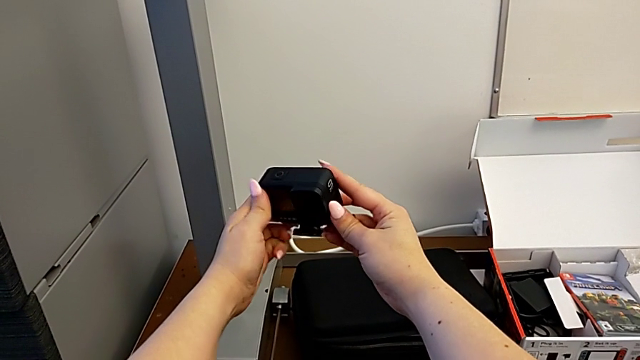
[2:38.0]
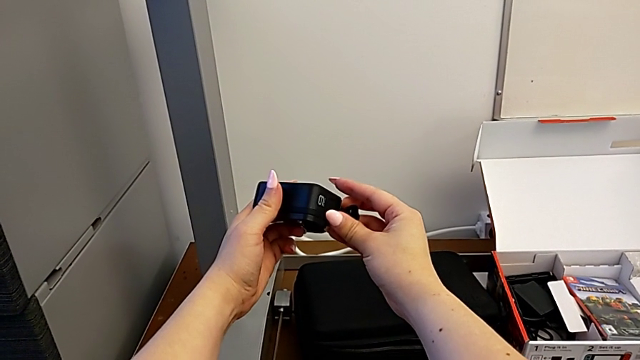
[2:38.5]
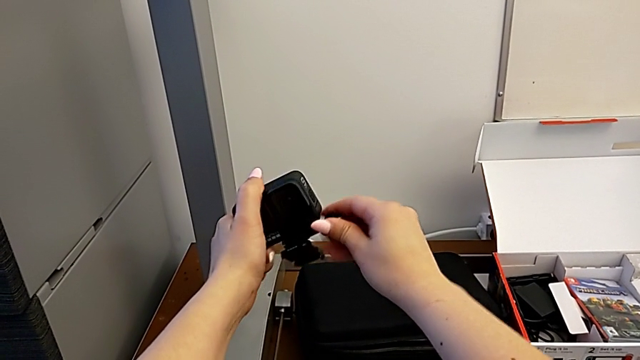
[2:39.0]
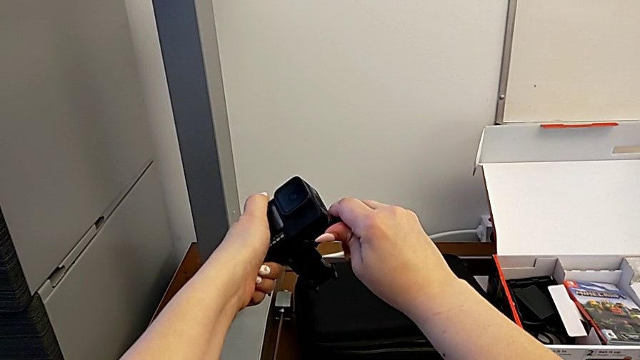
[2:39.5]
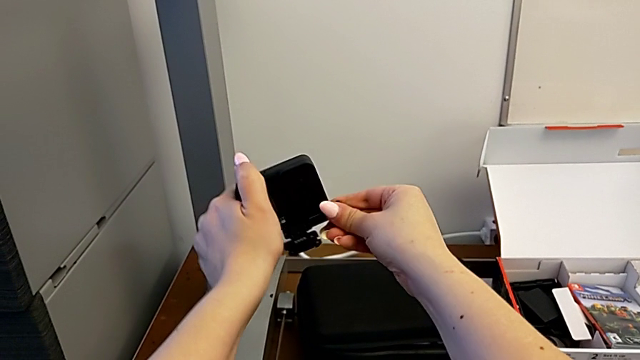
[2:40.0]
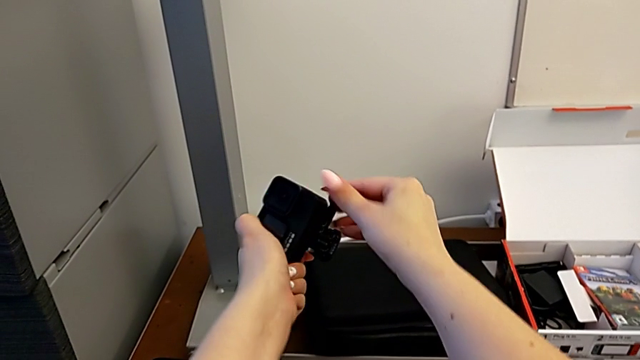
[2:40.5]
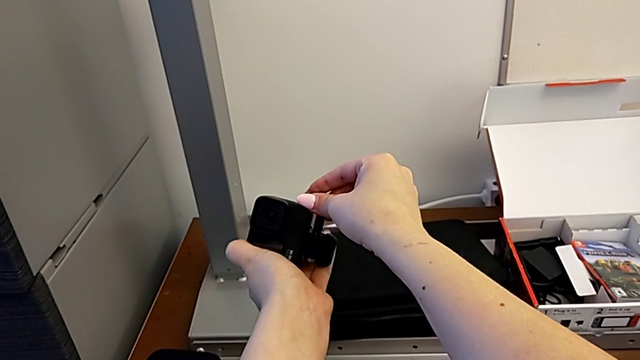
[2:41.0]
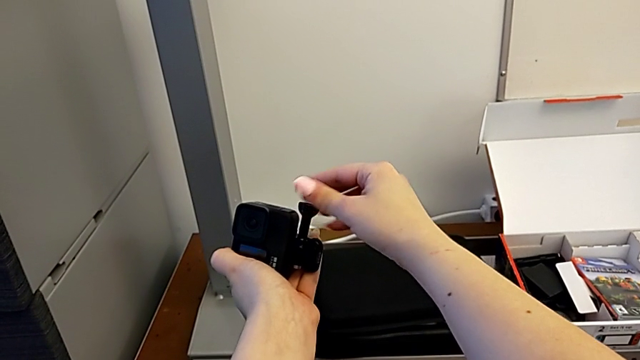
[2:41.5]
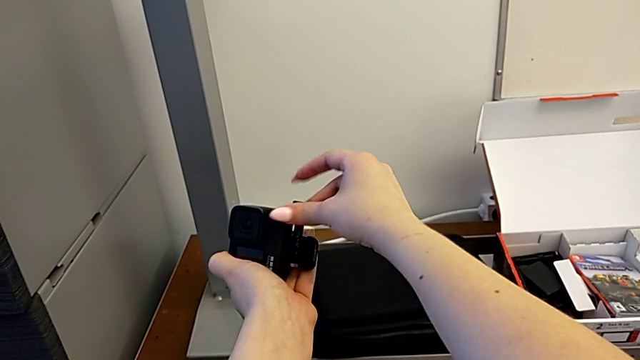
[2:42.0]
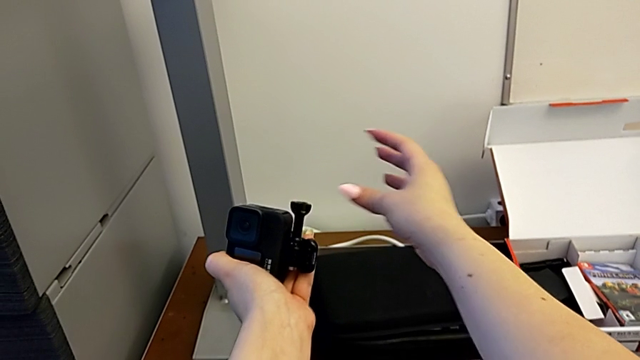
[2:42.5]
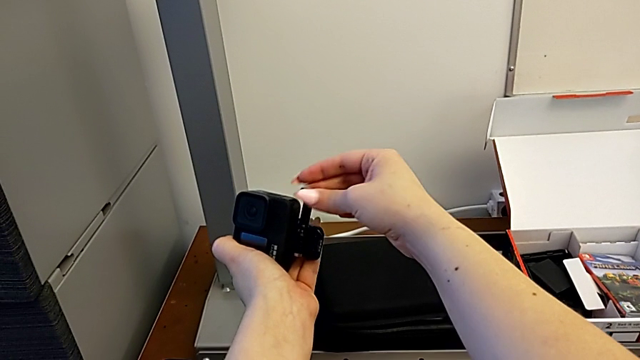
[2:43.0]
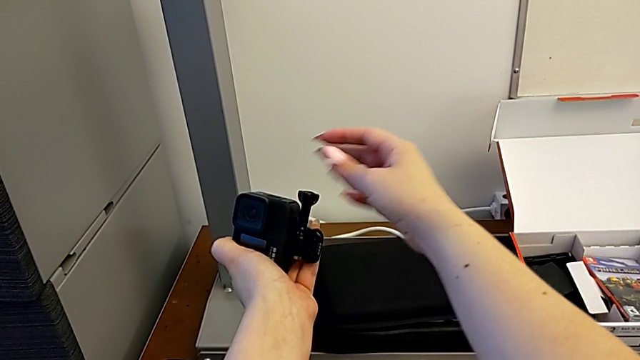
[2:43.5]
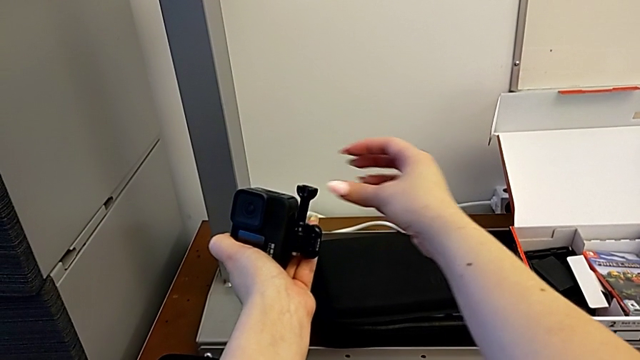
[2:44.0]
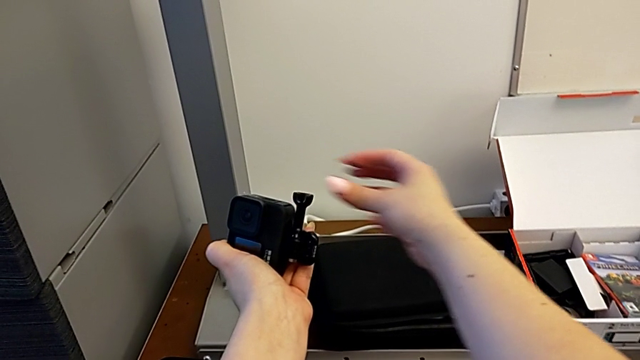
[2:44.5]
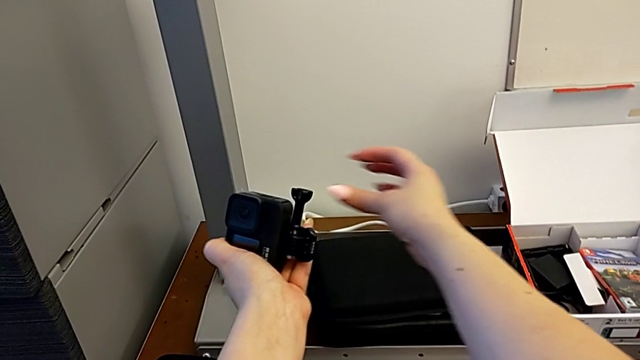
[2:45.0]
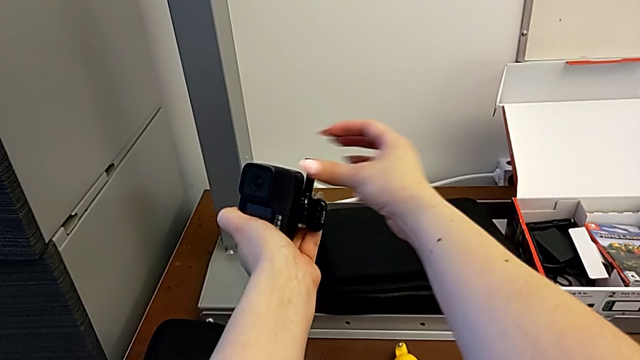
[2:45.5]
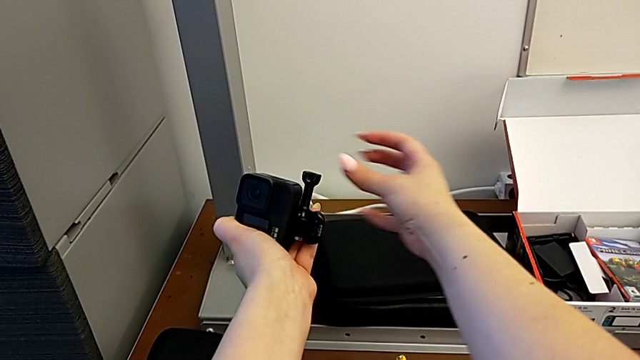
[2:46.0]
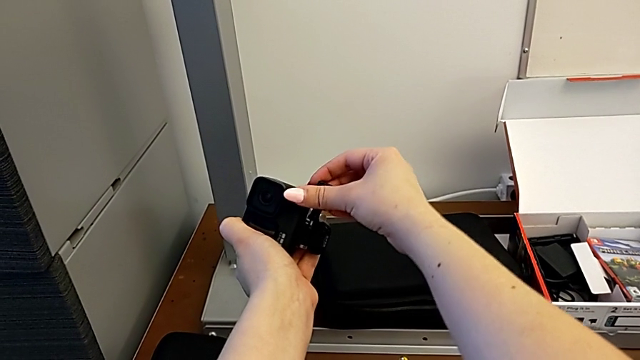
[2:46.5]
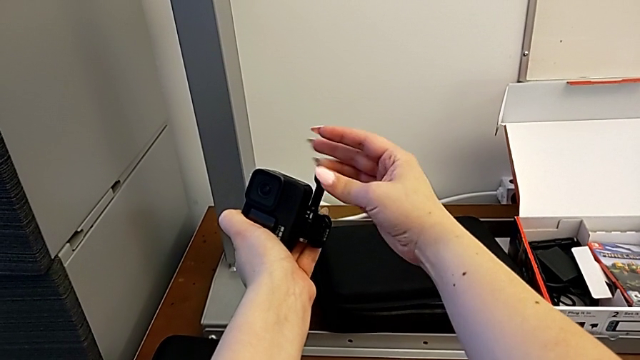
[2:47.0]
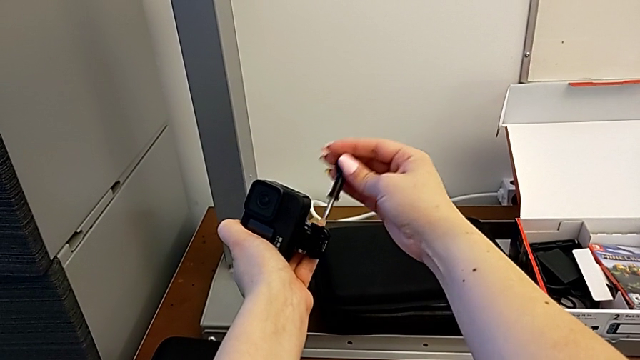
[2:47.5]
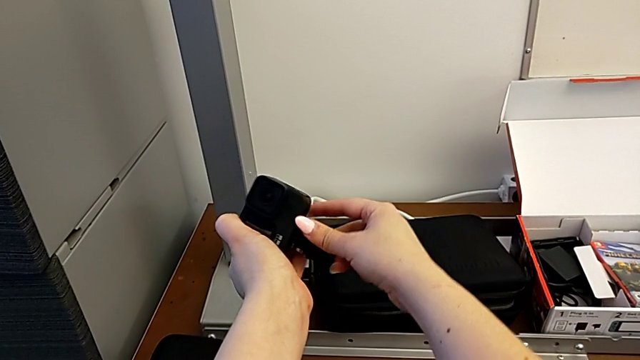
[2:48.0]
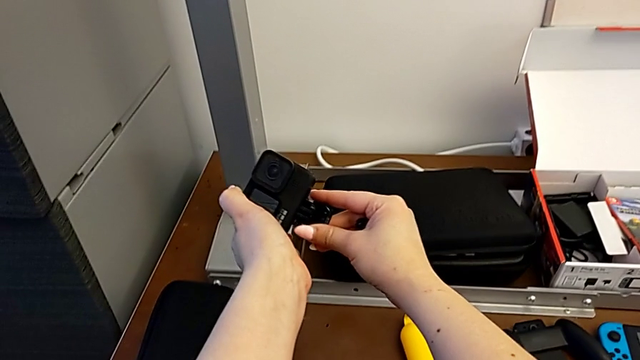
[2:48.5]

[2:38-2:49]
The camera wearer is attaching the handheld grip to their GoPro. They inspect the GoPro, unscrew the screw and withdraw it.

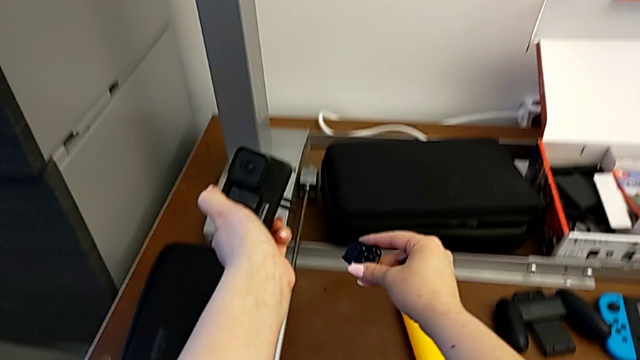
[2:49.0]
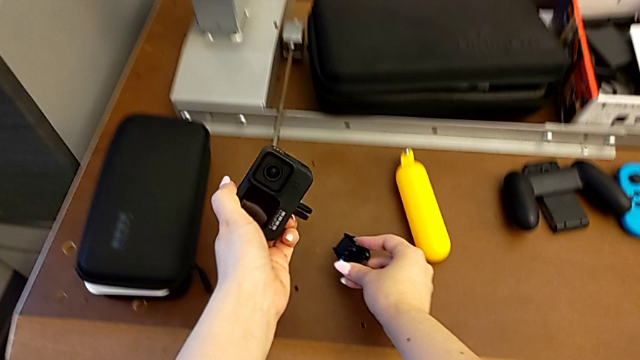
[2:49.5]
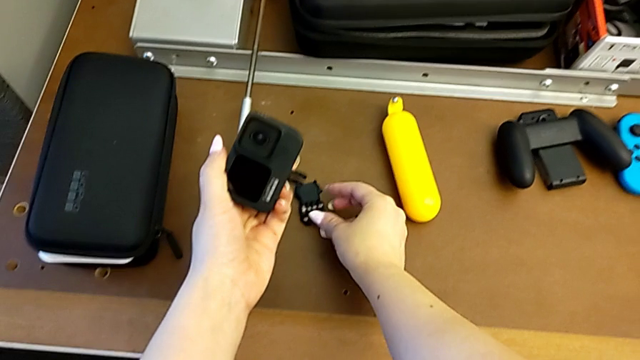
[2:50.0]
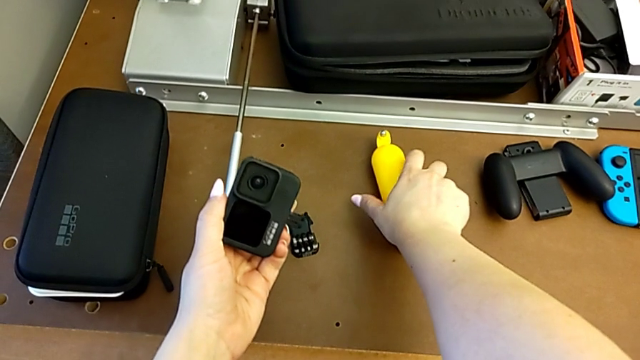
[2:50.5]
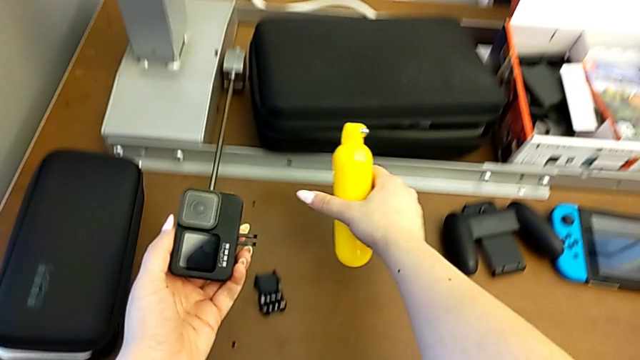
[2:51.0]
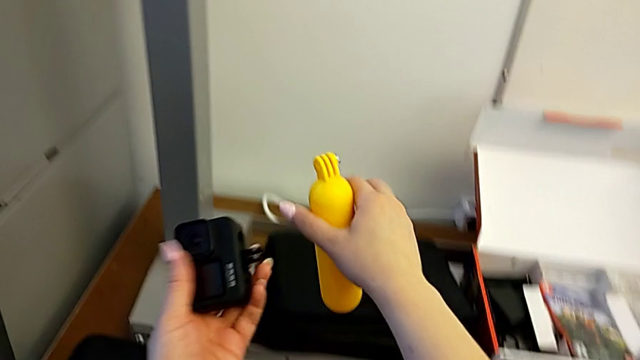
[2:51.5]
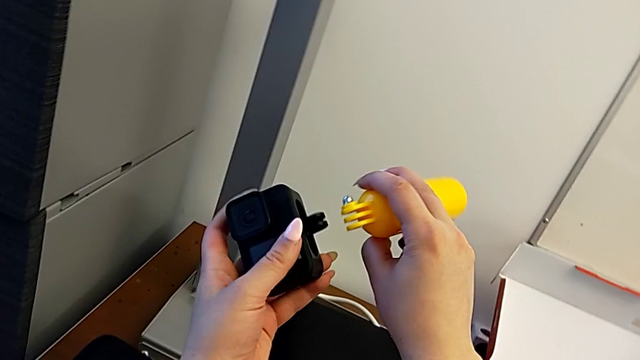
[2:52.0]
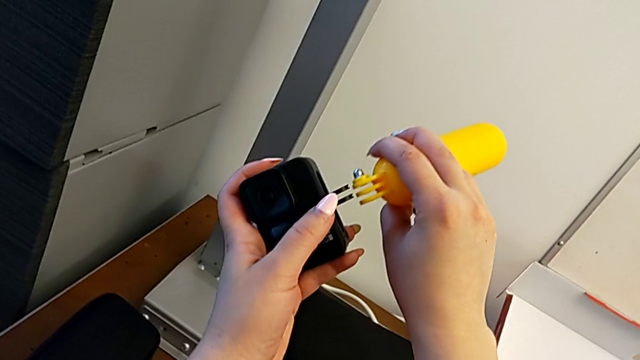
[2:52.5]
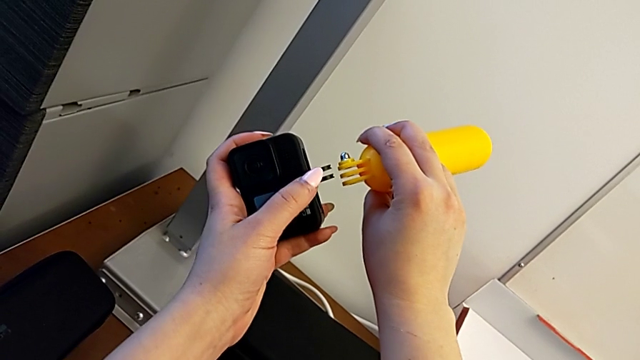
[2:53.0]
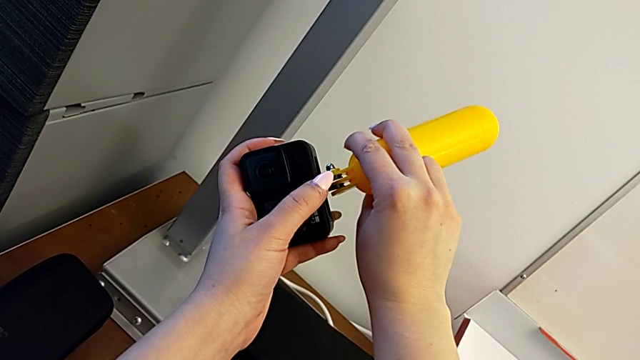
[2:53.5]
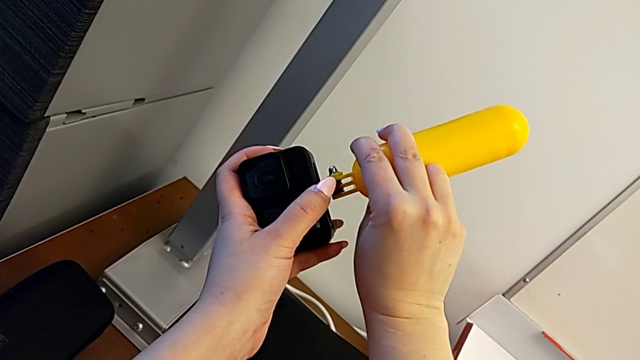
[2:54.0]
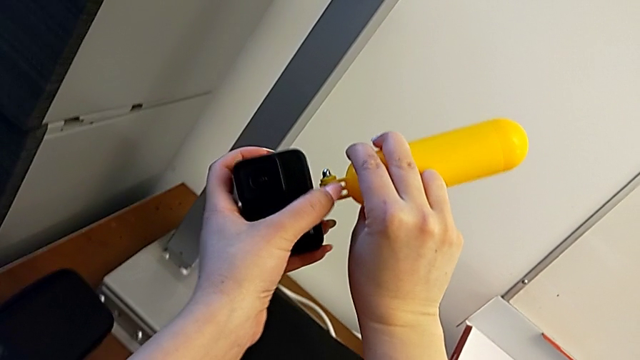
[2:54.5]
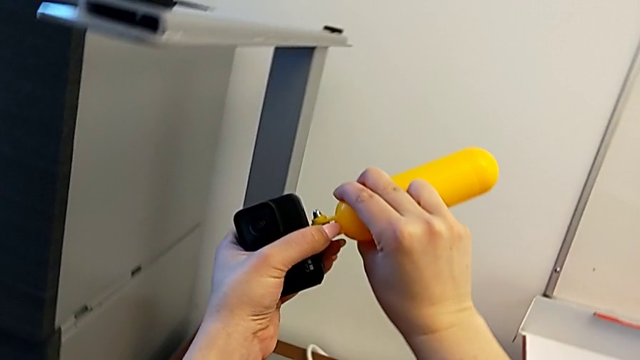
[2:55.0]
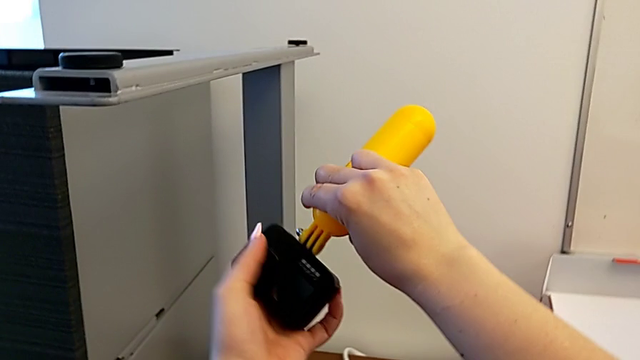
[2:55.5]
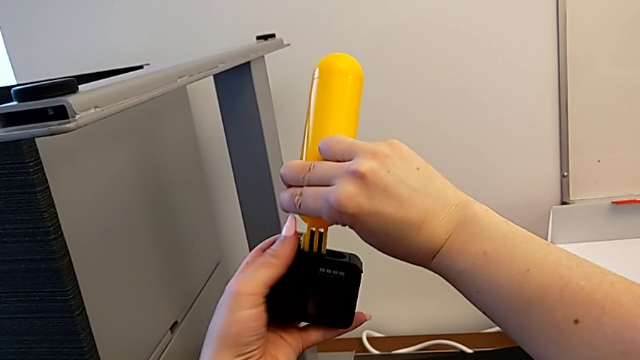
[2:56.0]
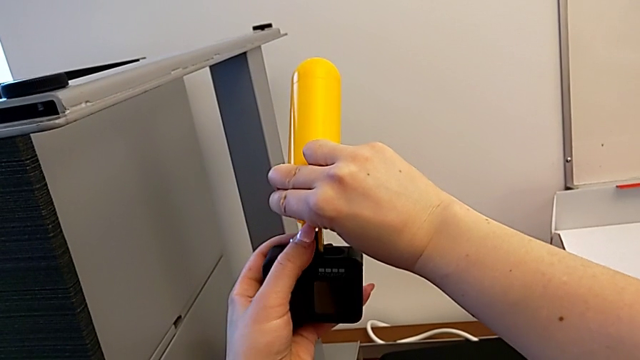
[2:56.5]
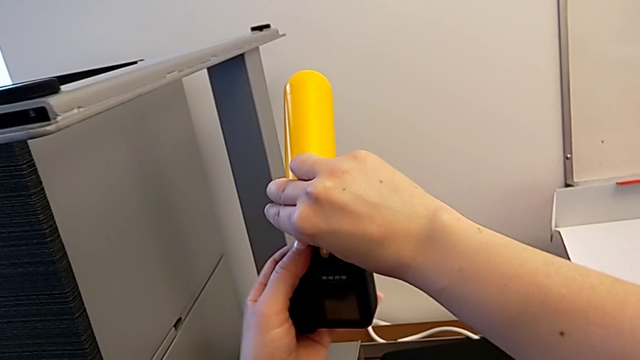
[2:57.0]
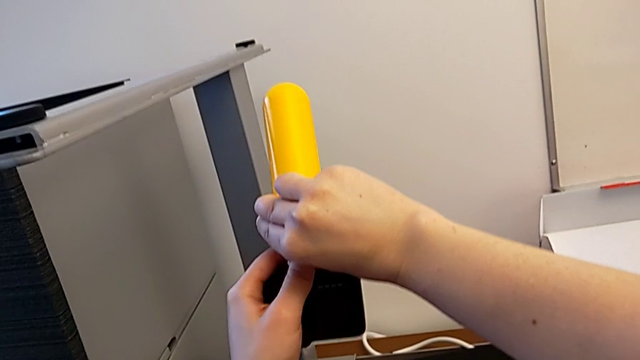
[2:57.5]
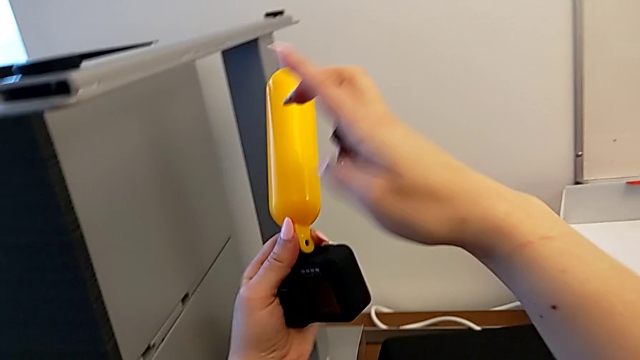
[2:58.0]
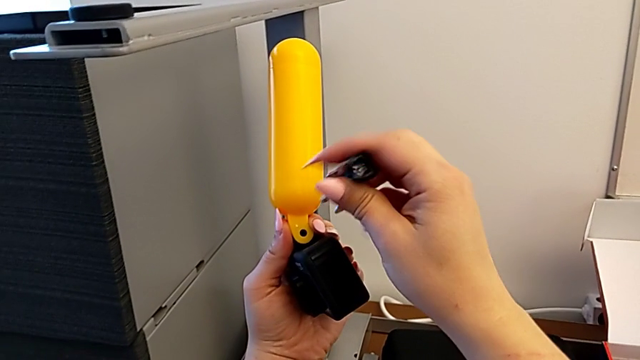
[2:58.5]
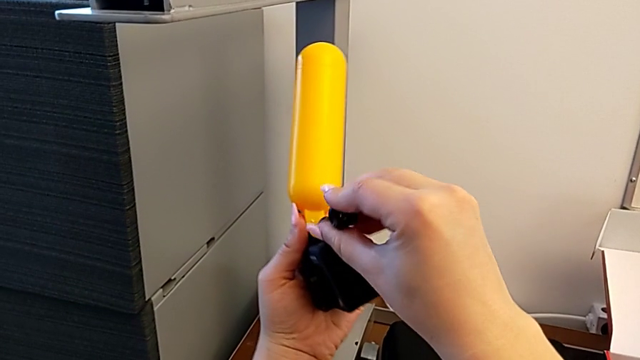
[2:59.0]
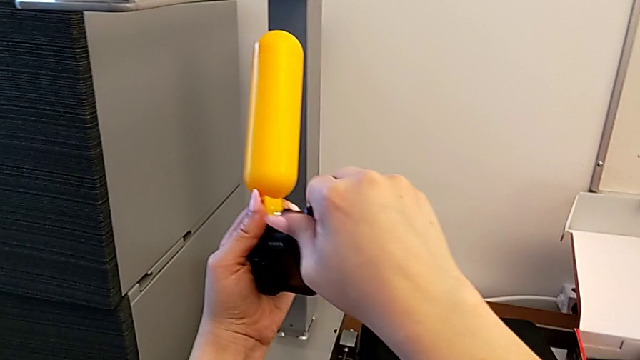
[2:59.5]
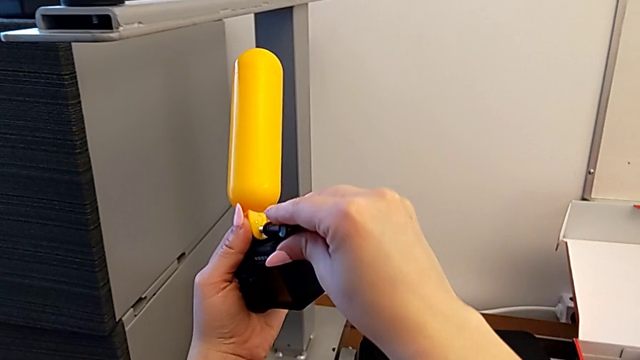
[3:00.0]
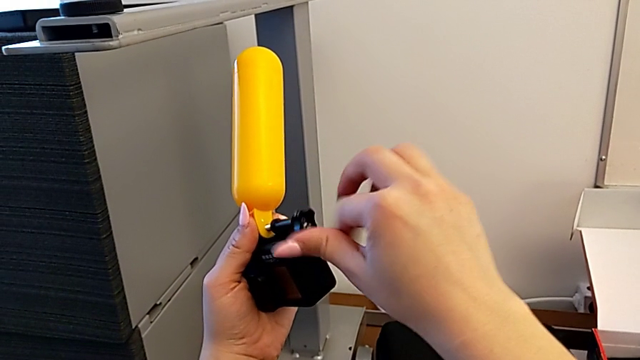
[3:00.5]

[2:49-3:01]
The camera wearer is attaching the handheld grip to their GoPro. They place the mount tabs twice, grab the handheld grip, lift it, insert it, insert the screw and begin to screw it.
